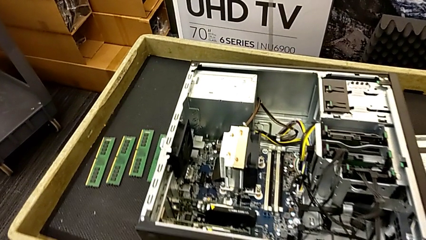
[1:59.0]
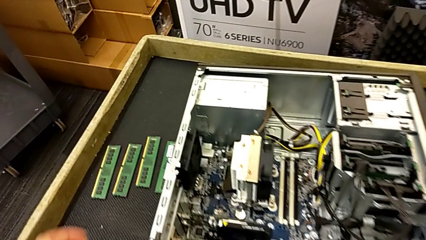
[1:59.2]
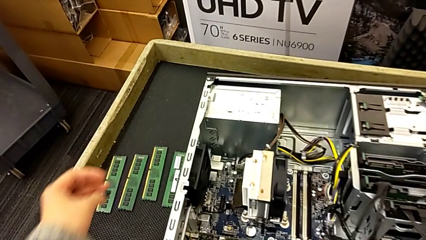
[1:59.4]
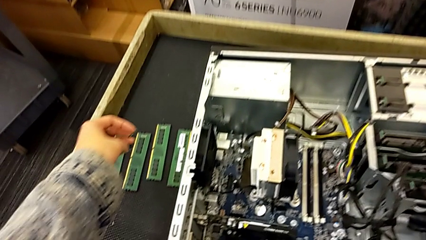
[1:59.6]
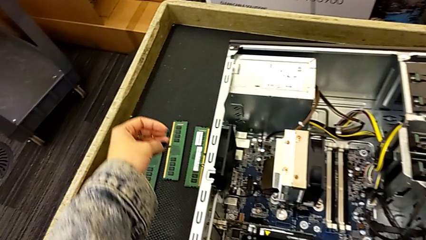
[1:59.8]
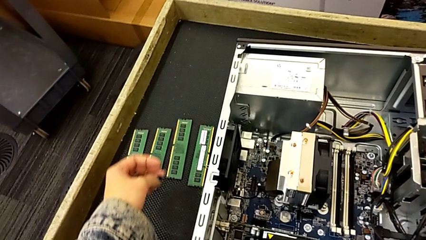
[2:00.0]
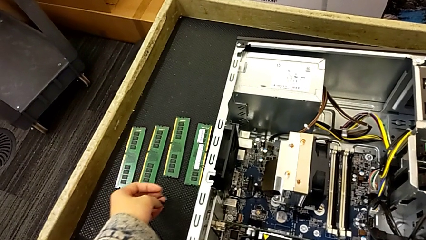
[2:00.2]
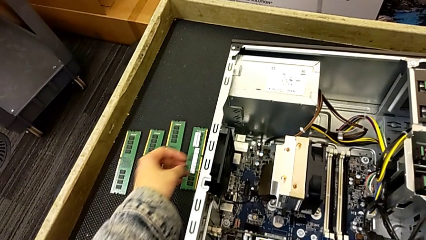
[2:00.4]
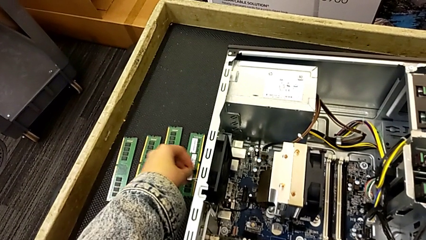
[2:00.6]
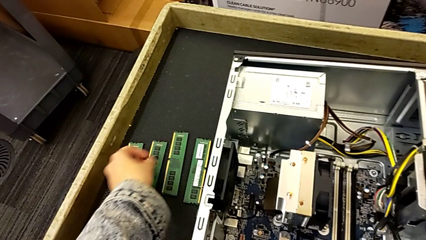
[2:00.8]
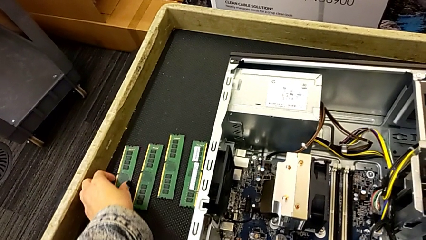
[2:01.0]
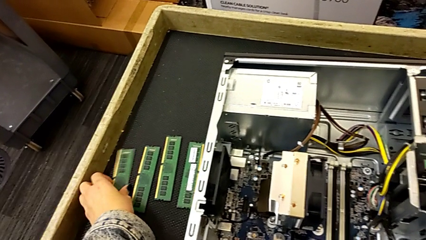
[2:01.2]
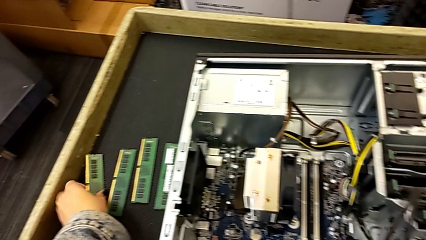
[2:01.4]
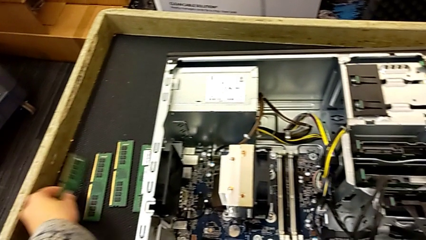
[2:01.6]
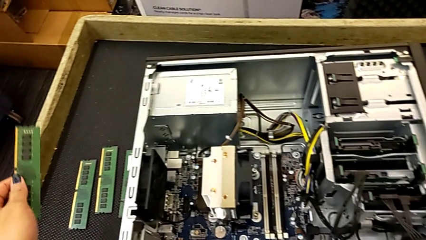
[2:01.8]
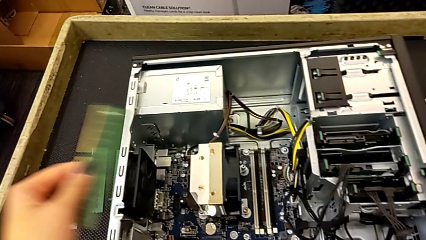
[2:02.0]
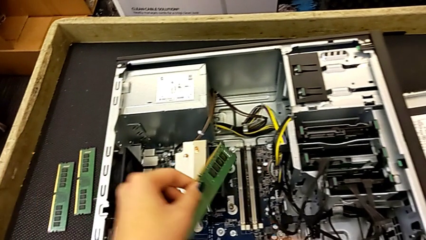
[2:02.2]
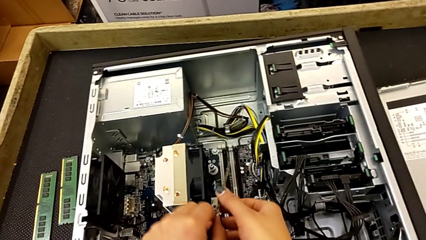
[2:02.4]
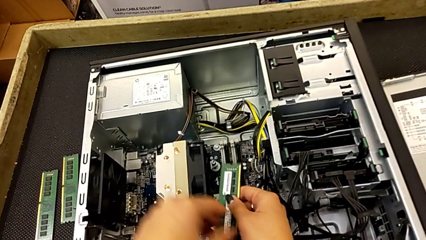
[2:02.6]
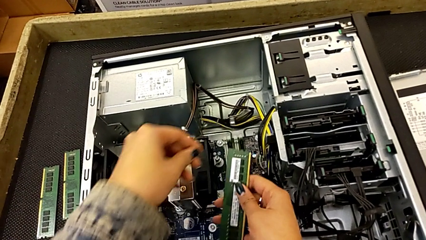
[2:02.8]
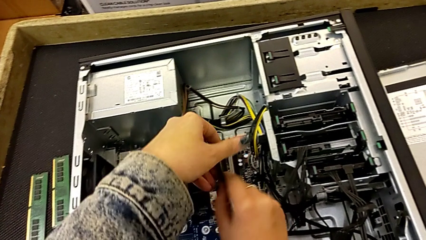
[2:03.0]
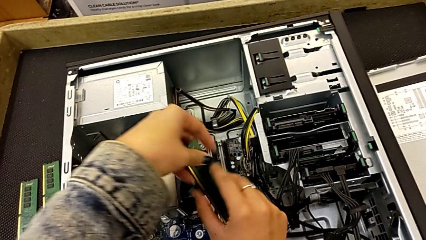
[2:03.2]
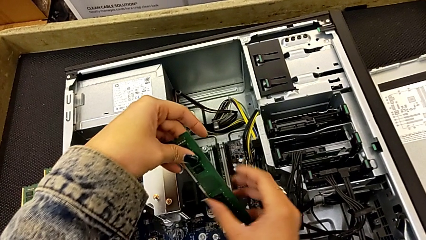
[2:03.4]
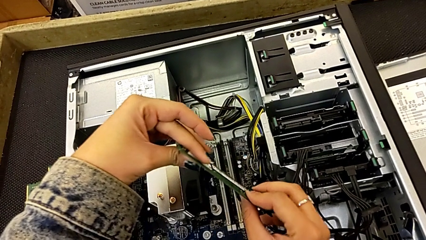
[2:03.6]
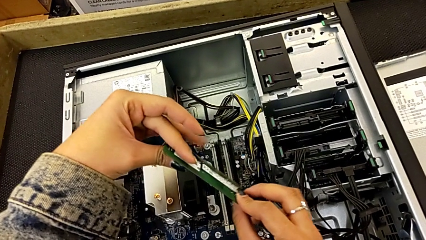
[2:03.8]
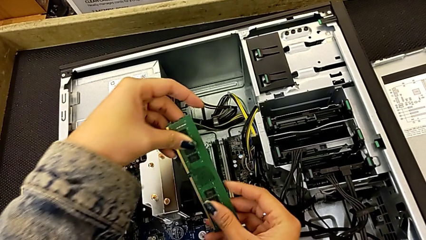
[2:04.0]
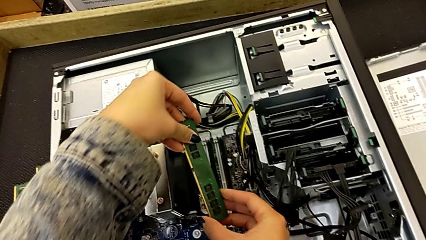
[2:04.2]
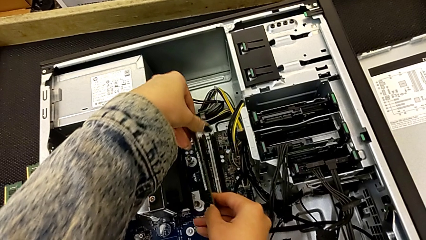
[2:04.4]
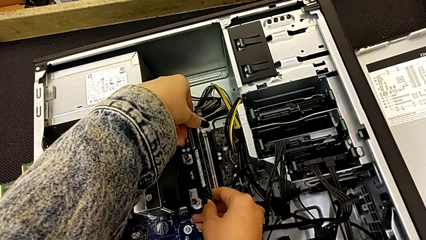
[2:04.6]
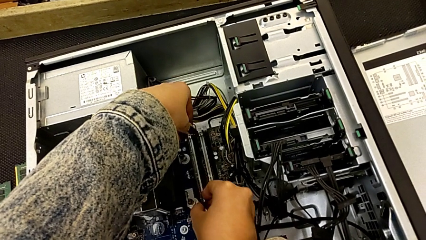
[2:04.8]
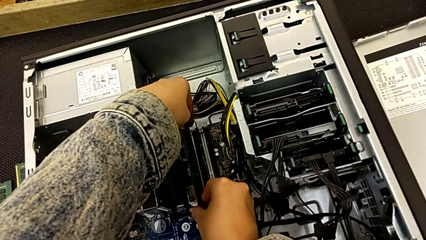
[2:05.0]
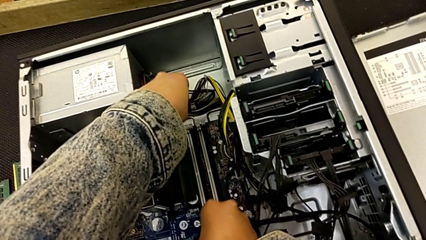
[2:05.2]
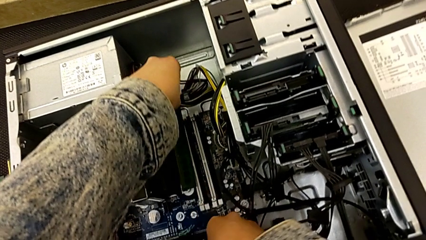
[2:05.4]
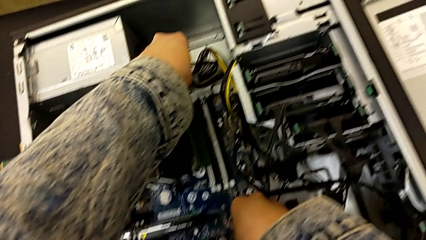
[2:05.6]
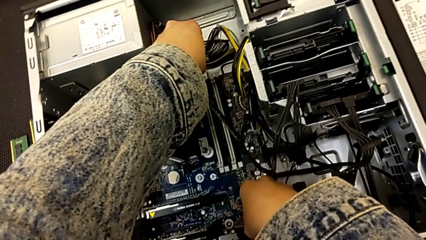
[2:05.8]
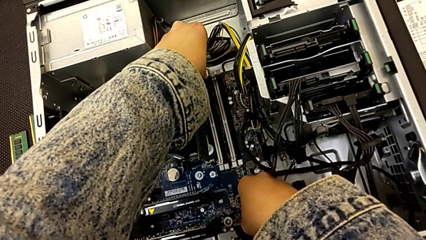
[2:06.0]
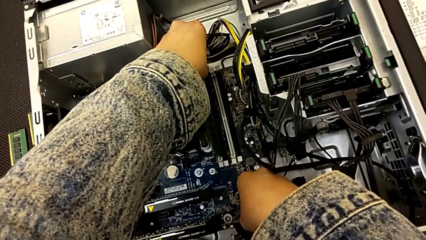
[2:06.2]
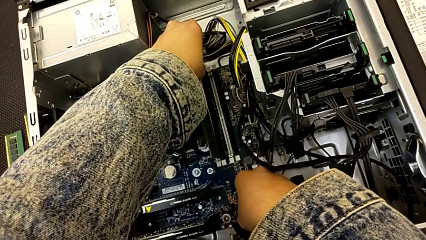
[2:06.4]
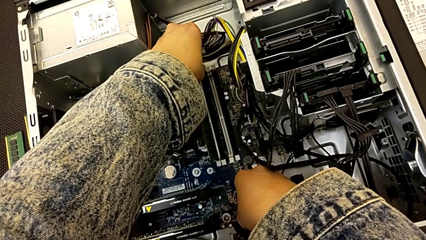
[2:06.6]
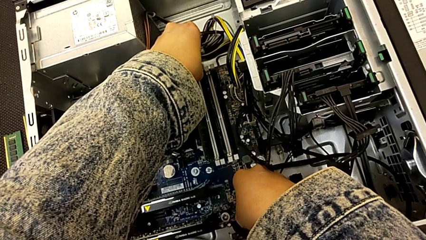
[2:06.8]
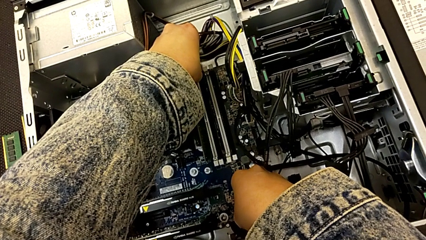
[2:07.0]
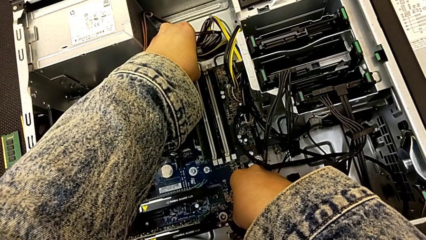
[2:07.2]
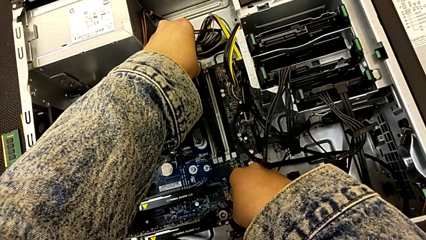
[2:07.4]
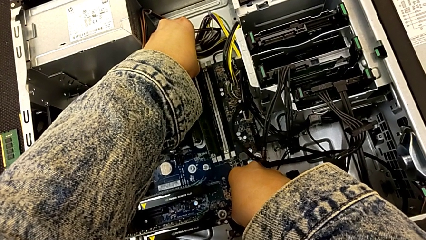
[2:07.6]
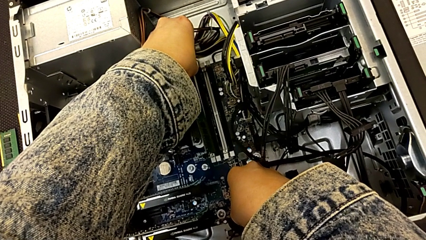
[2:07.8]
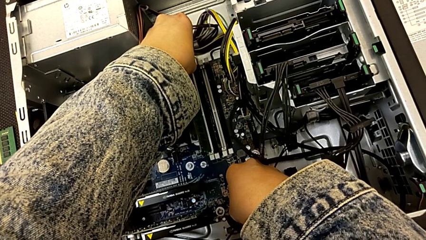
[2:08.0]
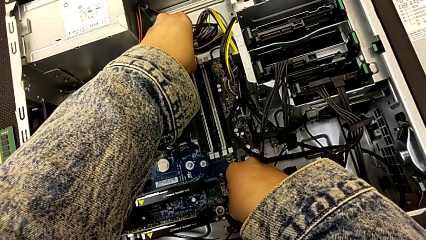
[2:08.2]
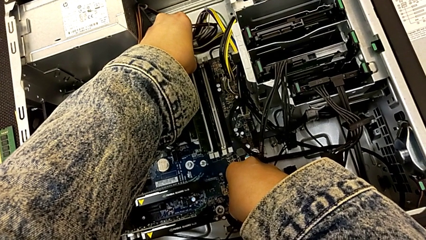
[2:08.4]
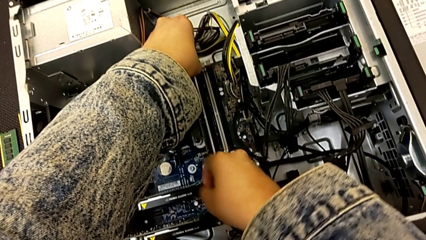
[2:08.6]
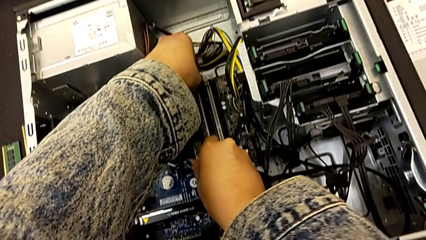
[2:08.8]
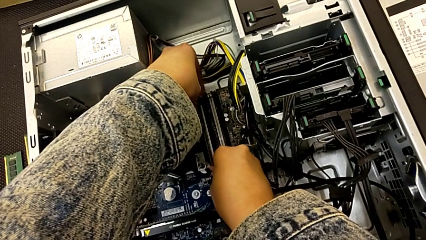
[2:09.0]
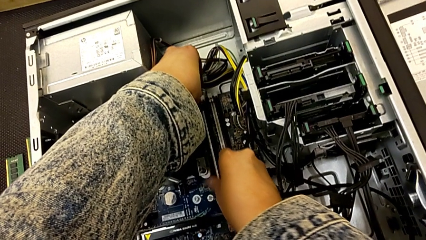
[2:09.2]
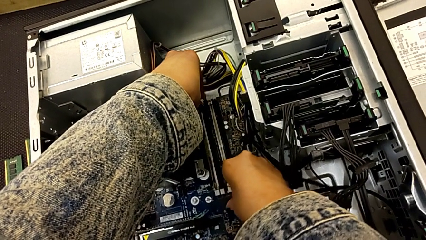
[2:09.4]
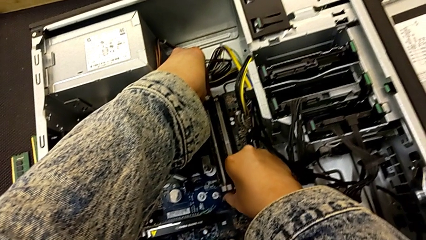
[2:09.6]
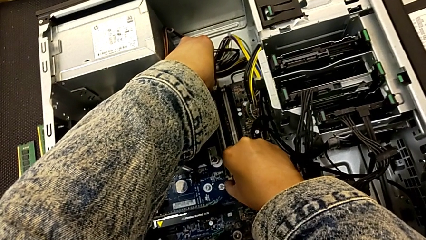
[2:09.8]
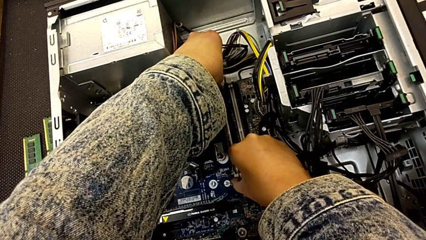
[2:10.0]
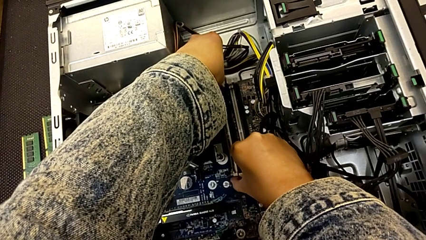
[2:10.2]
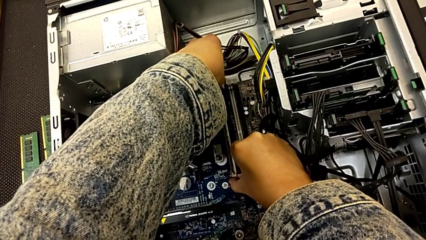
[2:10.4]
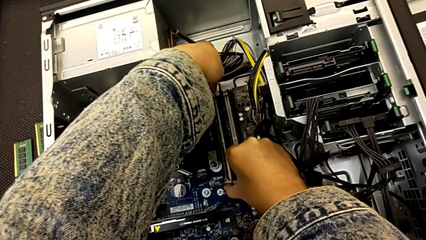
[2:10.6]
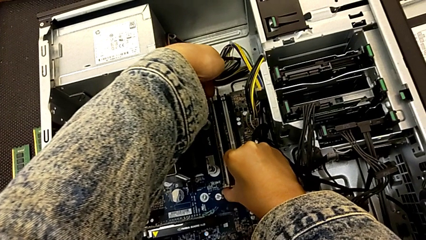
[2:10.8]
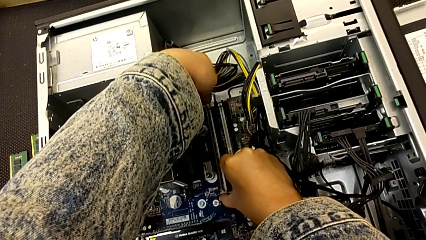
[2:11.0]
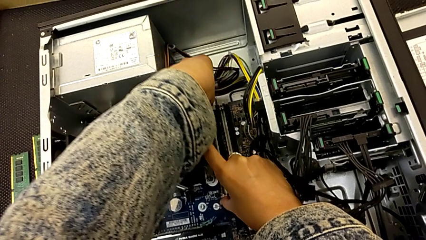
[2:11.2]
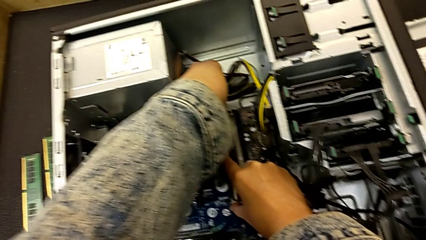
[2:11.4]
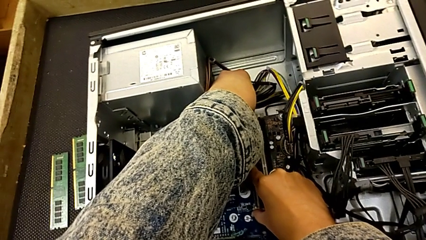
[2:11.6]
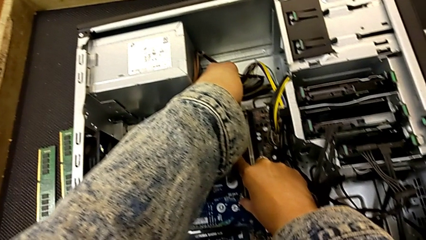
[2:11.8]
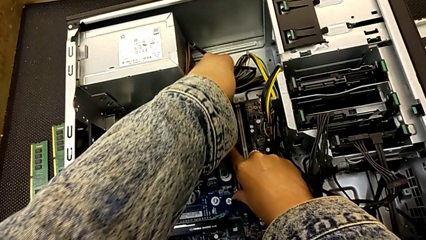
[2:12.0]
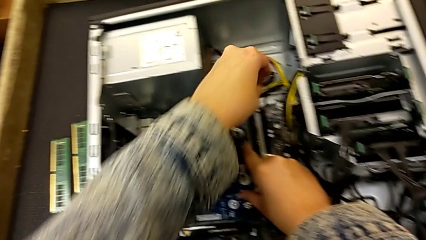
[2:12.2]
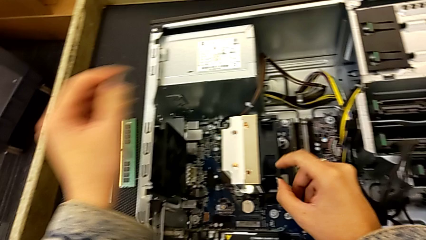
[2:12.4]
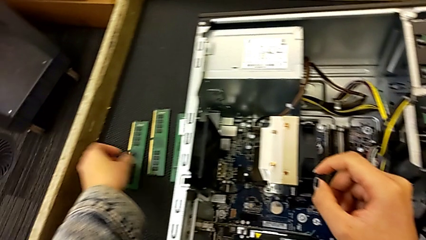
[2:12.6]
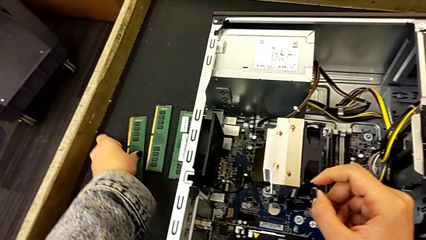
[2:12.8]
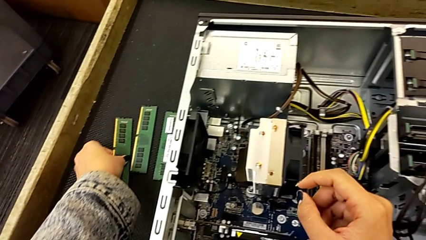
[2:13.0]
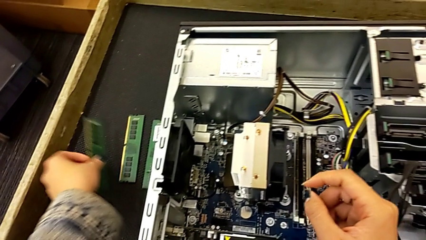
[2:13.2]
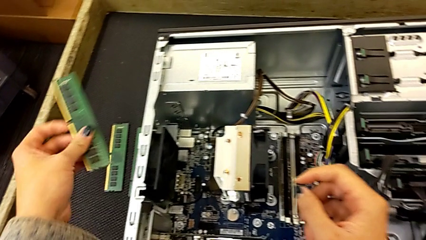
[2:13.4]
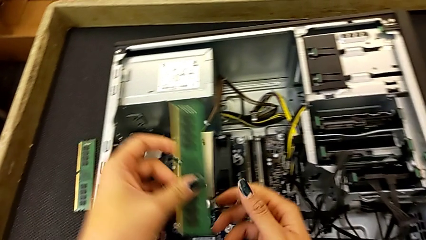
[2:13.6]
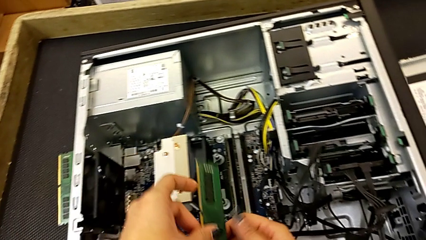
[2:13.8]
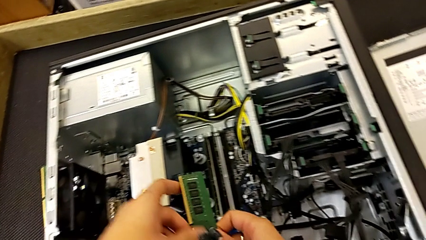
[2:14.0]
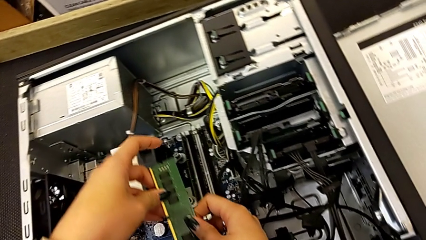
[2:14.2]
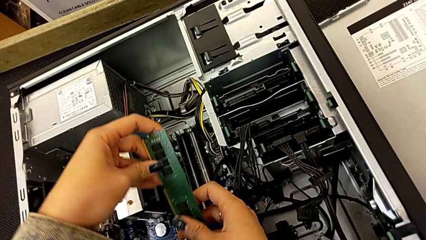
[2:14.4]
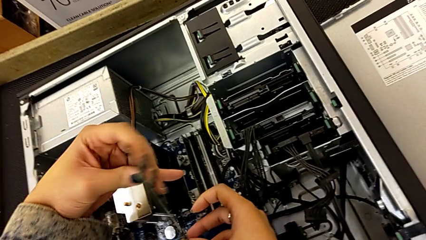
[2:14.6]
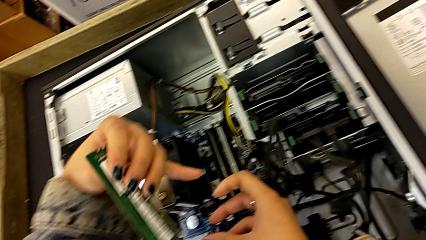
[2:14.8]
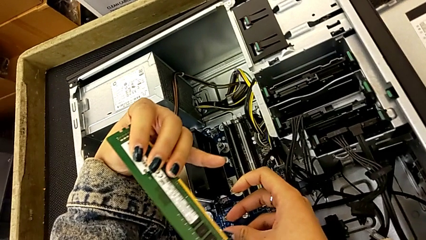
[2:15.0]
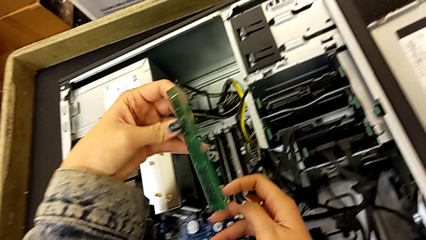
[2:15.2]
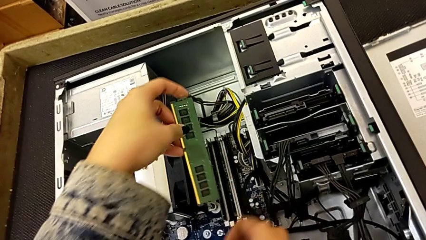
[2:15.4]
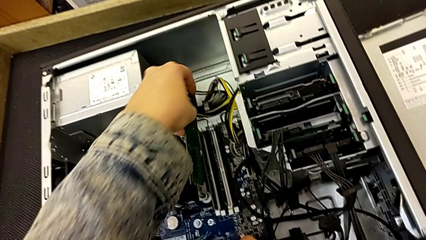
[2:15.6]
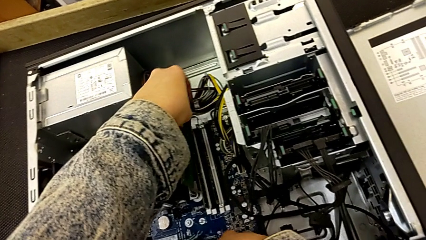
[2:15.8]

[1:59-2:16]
The camera wearer is putting the RAM into the computer tower. They lift the first RAM, rotate it, insert it, push it and wrongly inspect the second RAM.
